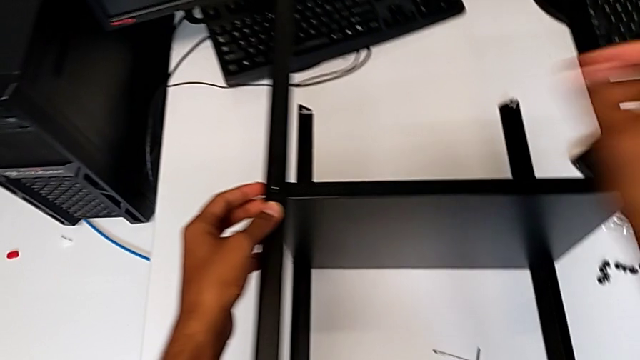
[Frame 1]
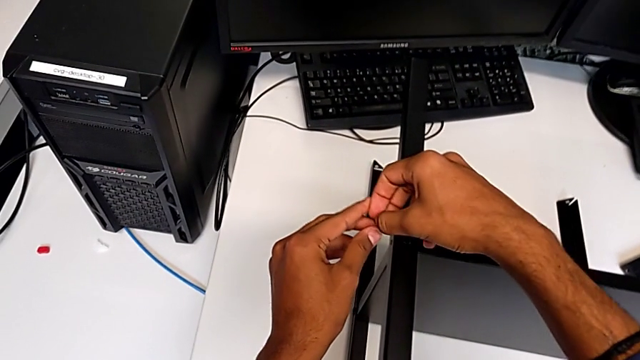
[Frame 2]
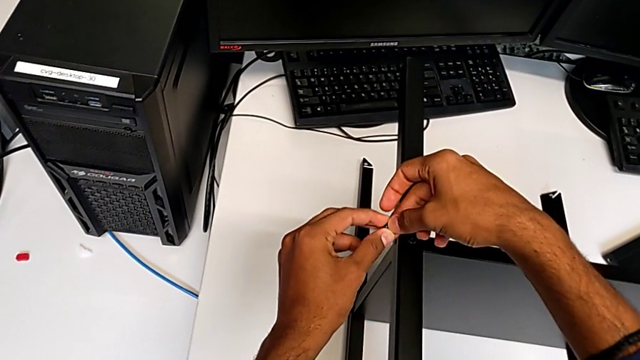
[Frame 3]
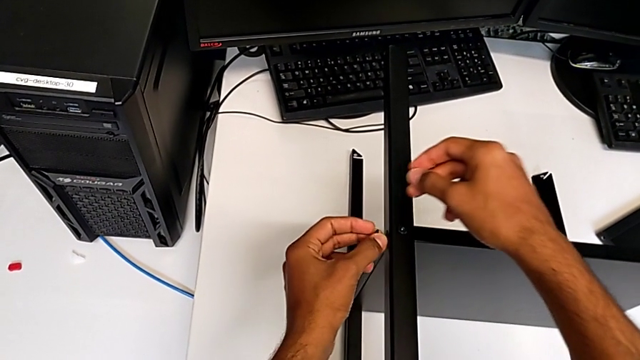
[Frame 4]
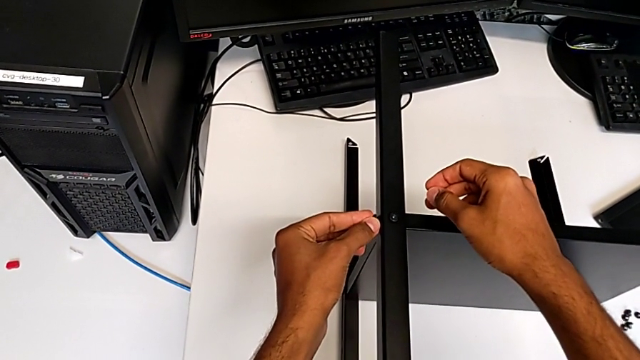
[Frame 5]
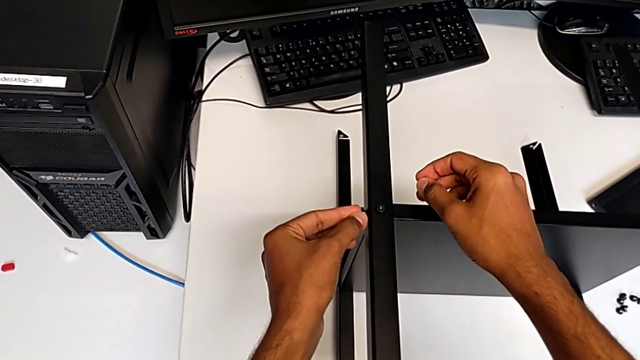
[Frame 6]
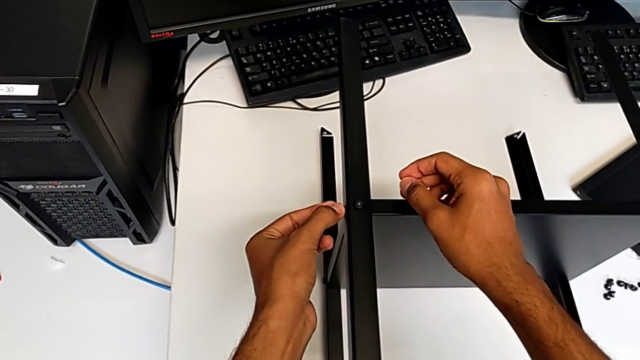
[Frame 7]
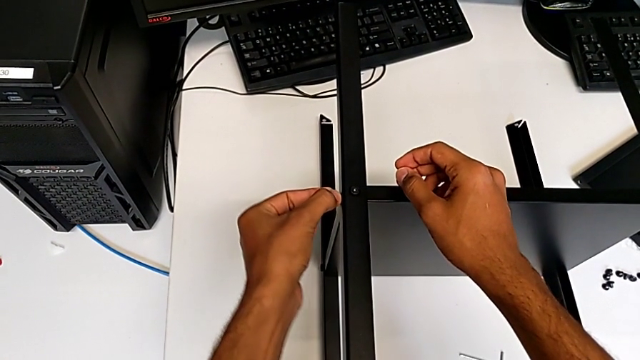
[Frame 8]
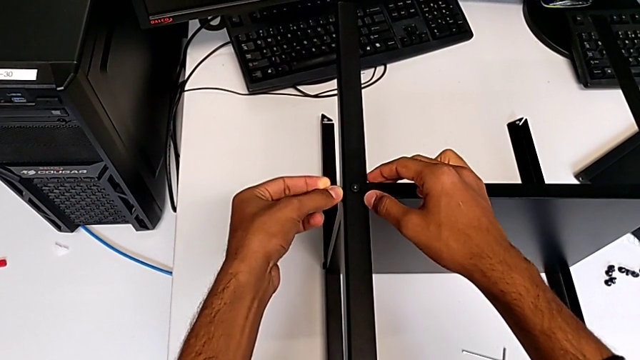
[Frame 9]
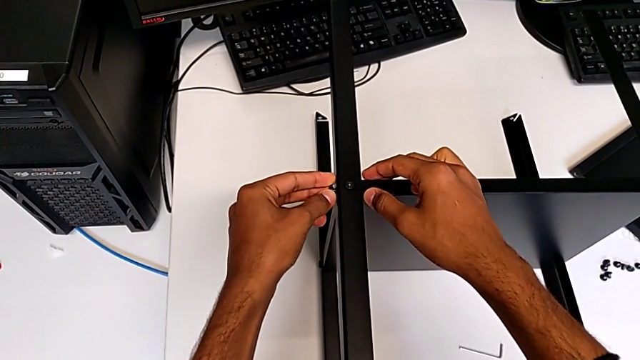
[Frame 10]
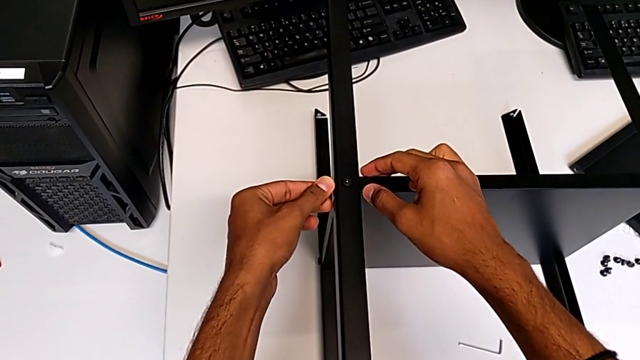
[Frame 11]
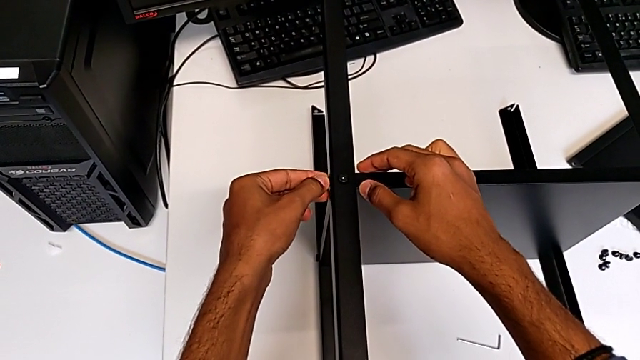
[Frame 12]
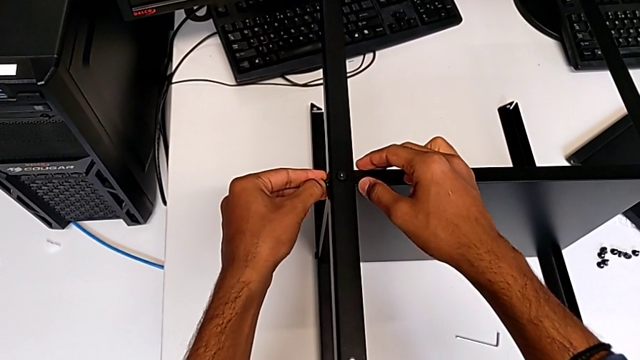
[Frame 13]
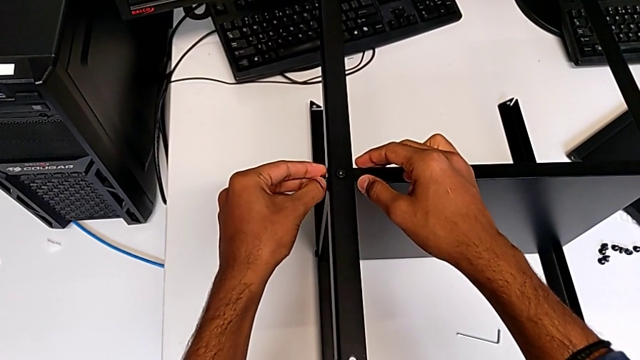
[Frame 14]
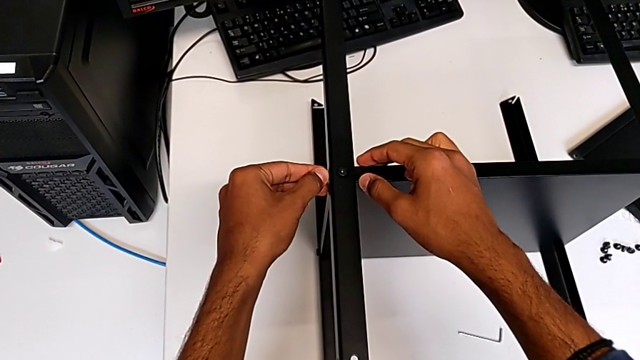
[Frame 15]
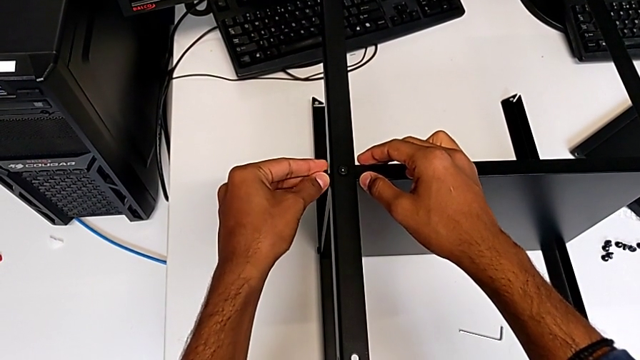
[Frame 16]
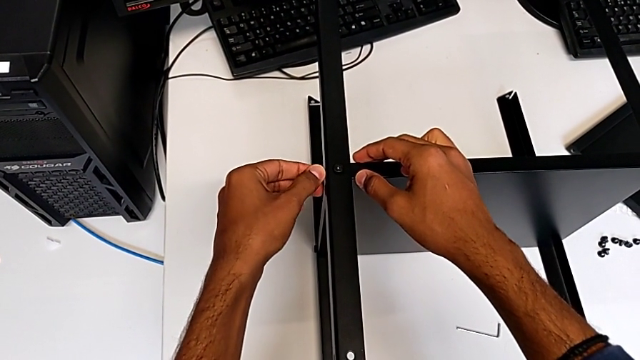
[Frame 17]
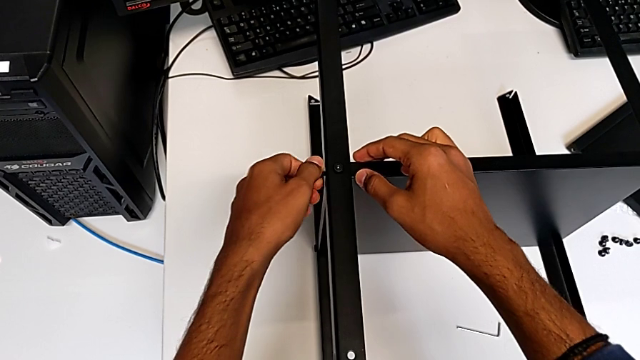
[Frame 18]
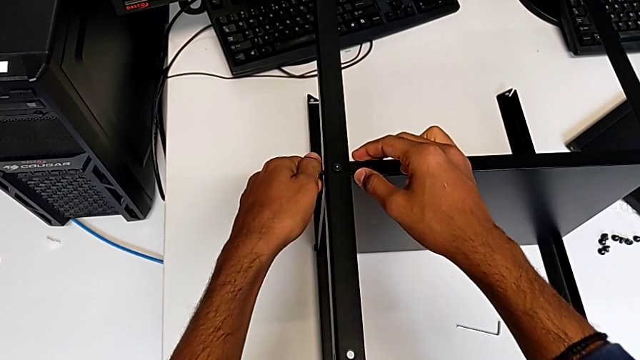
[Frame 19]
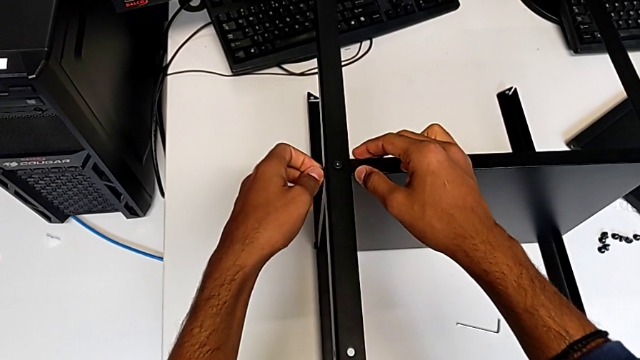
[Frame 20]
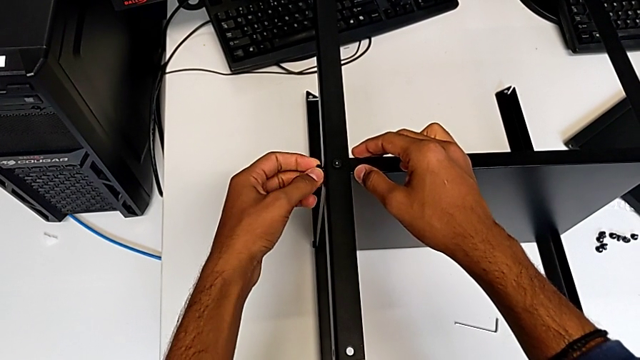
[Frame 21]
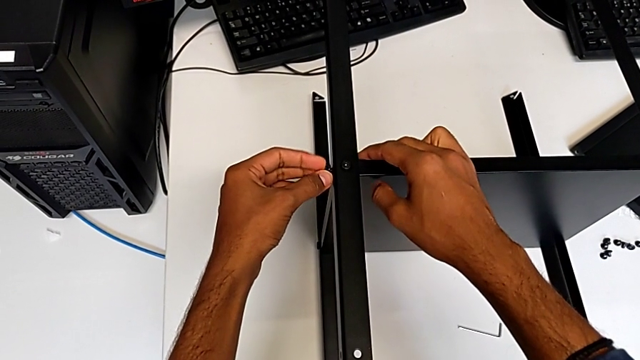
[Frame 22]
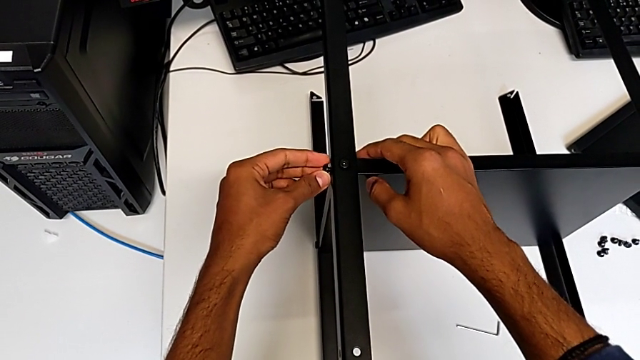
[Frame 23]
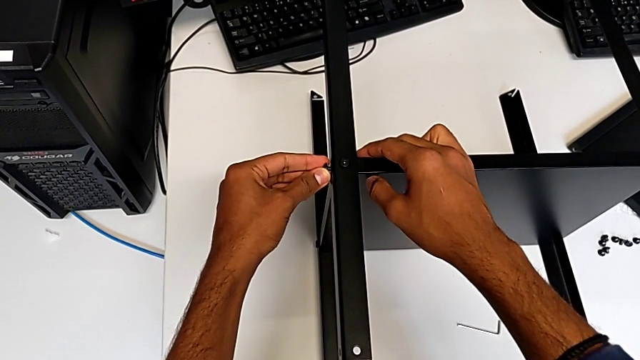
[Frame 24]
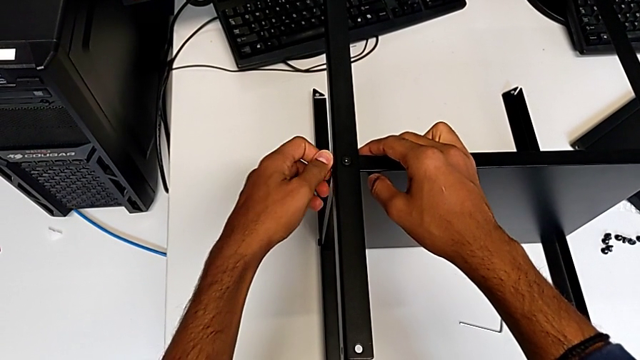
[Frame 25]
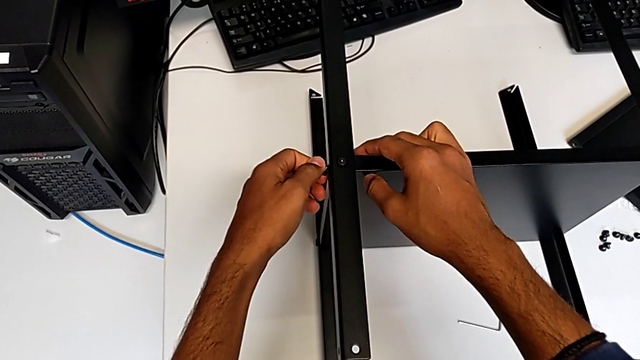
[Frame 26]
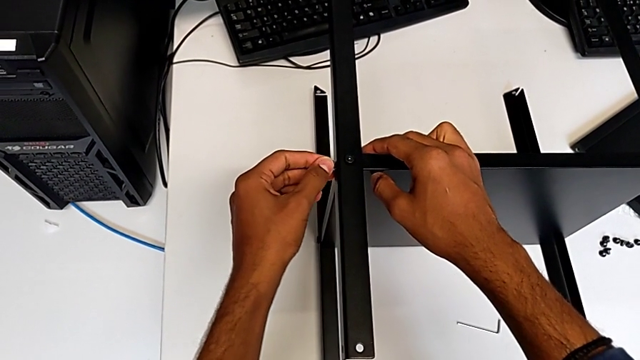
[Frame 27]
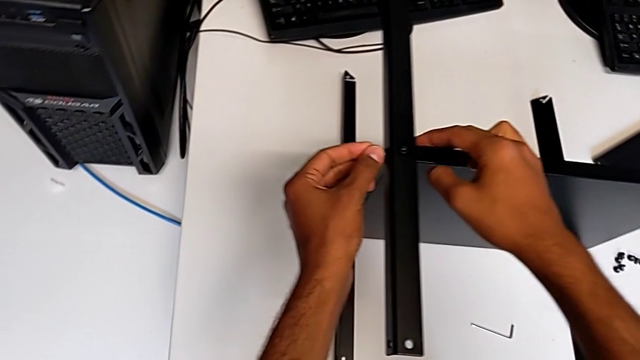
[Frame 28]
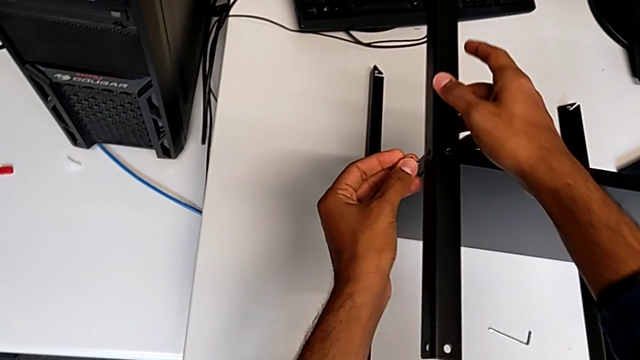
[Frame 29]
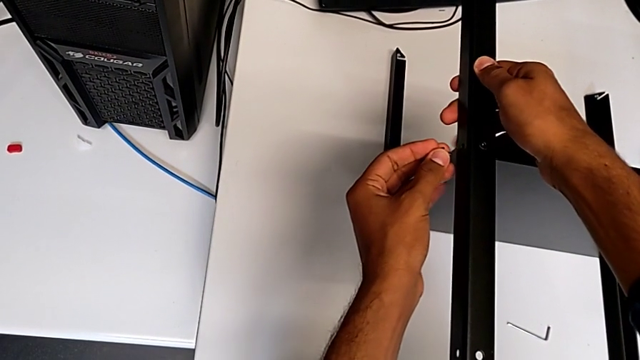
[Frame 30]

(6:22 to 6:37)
The camera wearer is screwing the fourth leg onto the shelf. They keep inserting the eighth hex socket head.

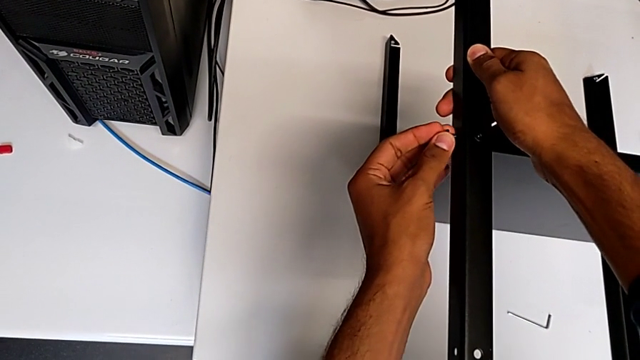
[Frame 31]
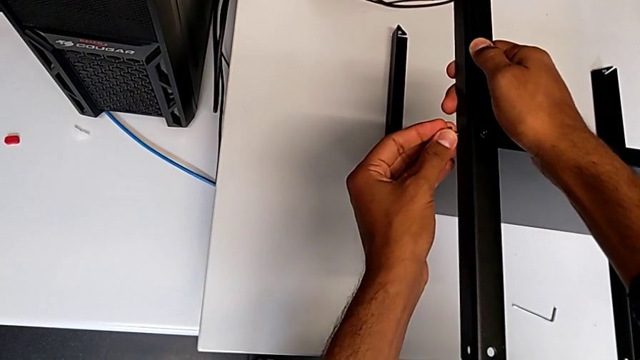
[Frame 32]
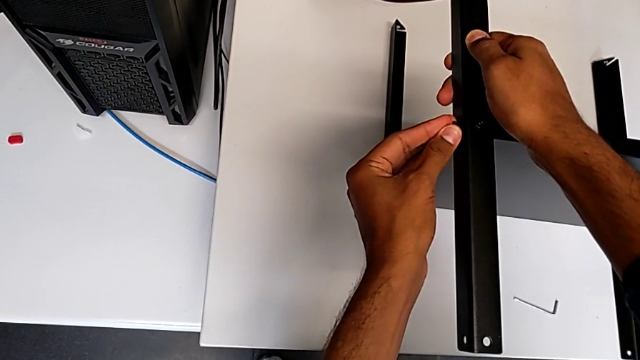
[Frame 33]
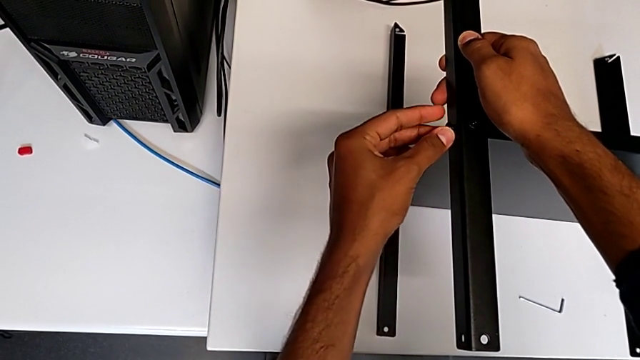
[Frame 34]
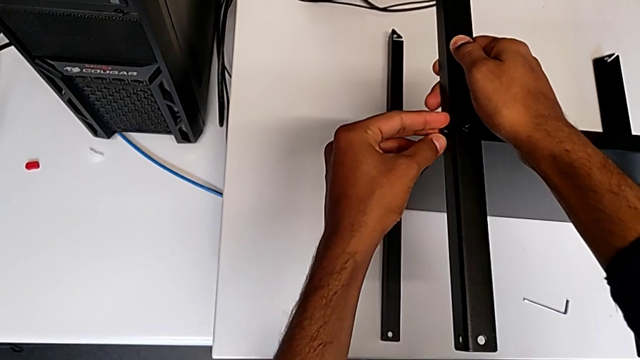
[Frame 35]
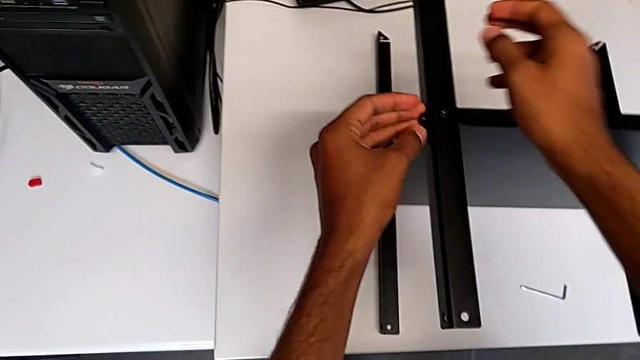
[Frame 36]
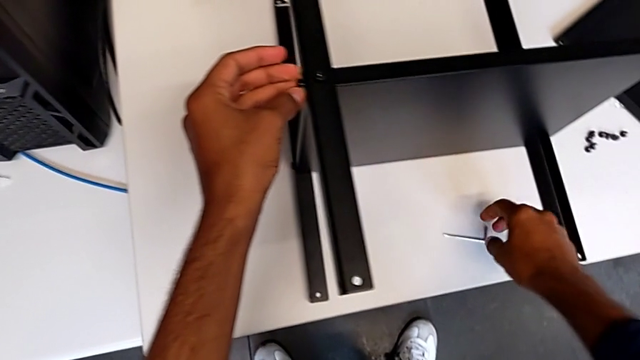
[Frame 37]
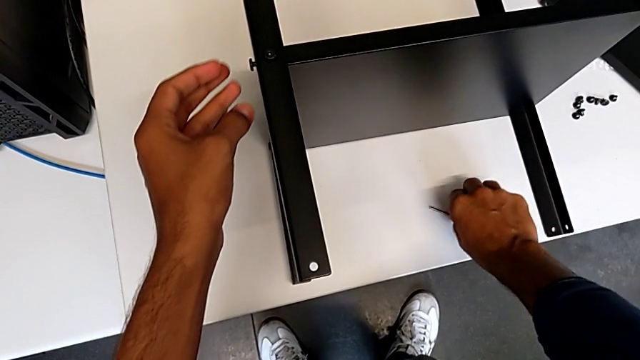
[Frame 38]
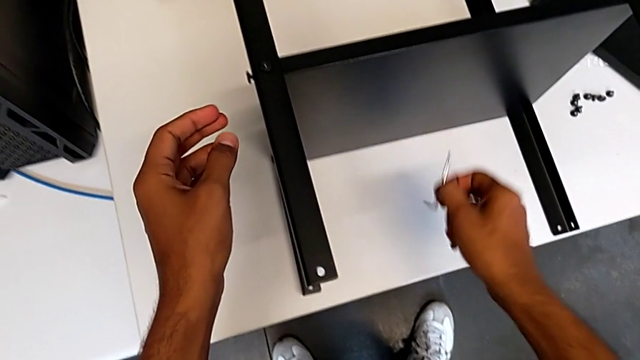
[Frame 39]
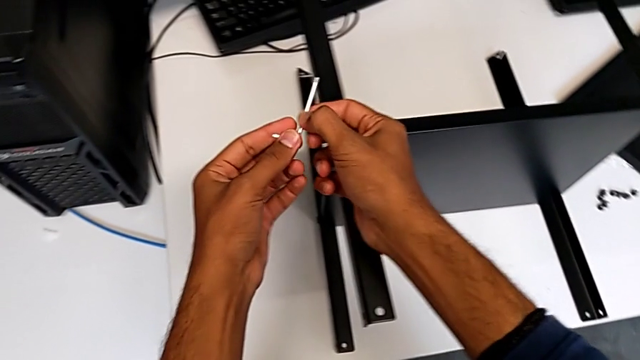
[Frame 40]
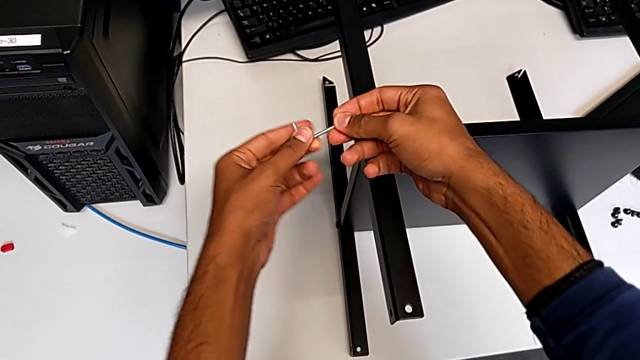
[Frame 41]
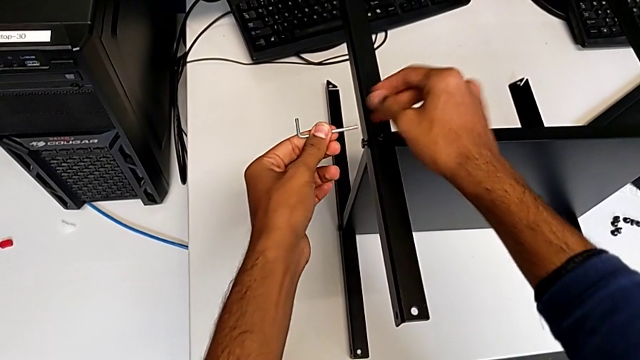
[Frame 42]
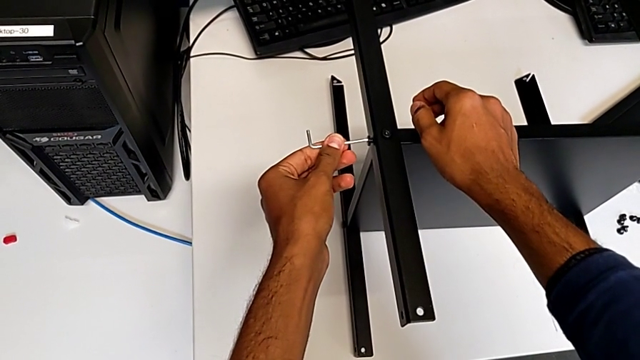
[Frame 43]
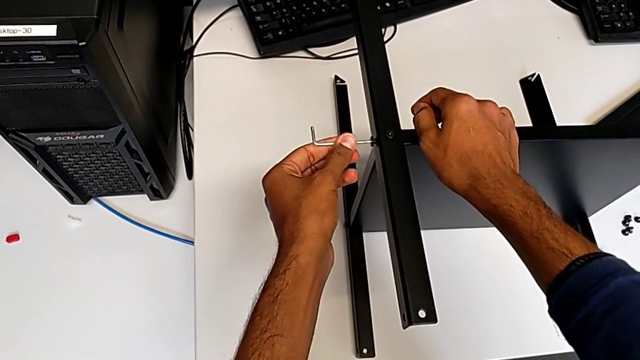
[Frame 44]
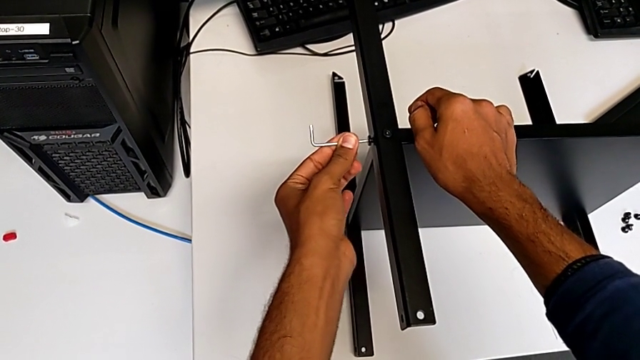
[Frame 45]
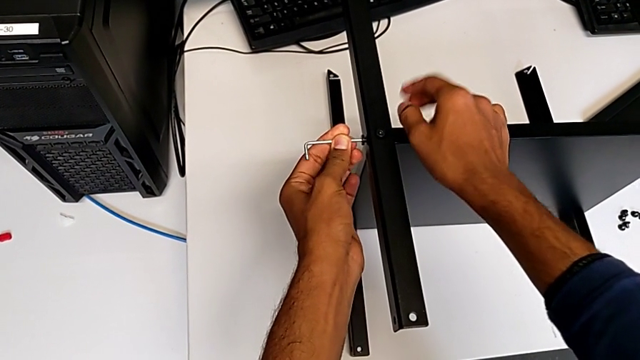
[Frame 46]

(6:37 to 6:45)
The camera wearer is screwing the fourth leg onto the shelf. They insert the eighth hex socket head and begin to screw it.
